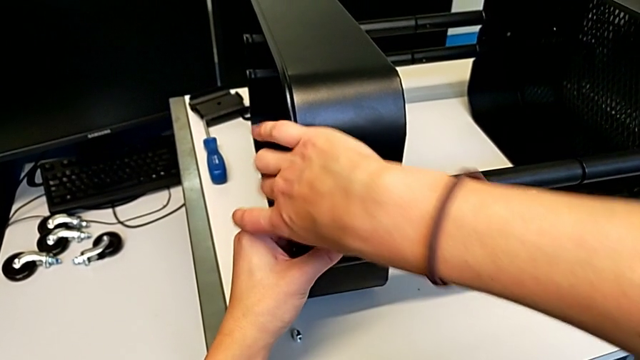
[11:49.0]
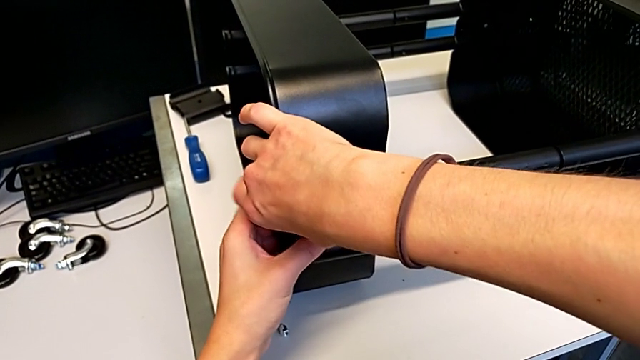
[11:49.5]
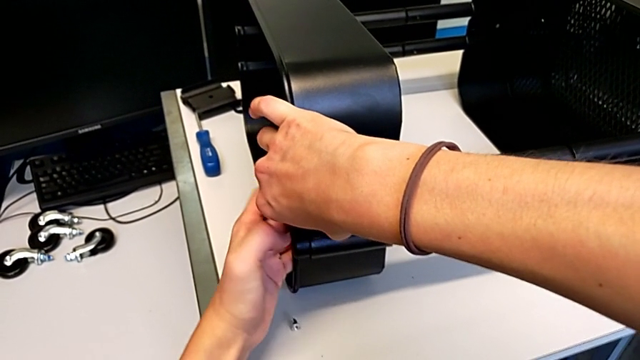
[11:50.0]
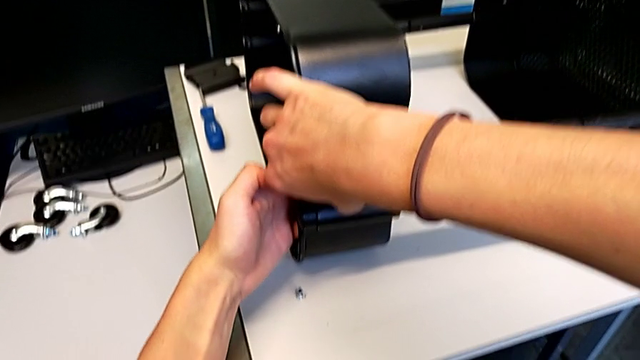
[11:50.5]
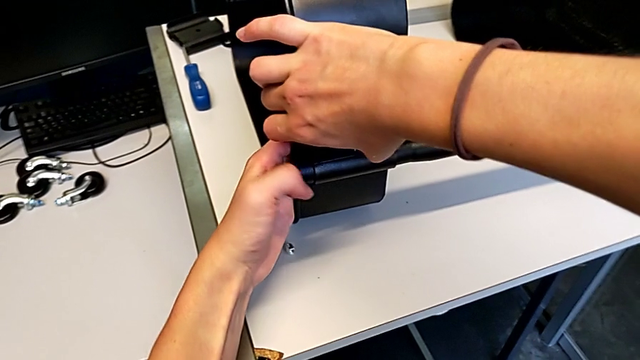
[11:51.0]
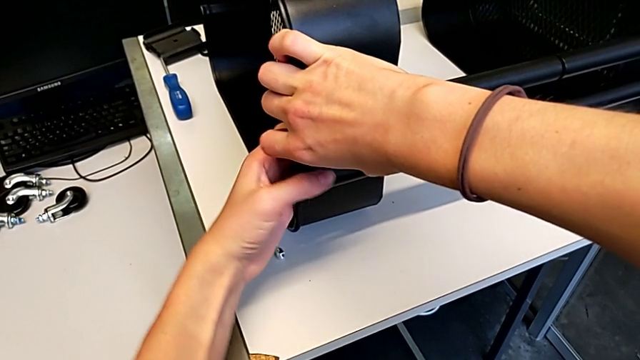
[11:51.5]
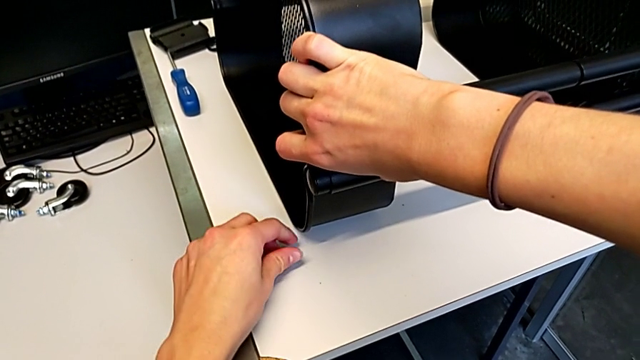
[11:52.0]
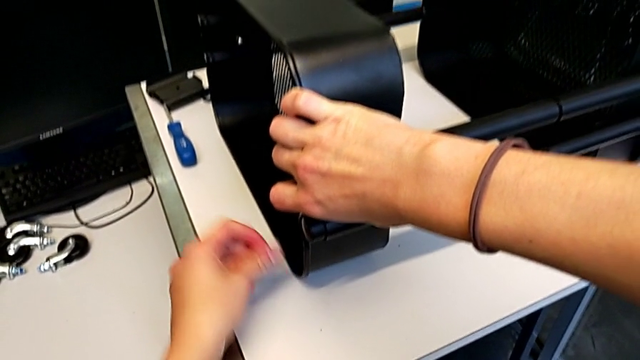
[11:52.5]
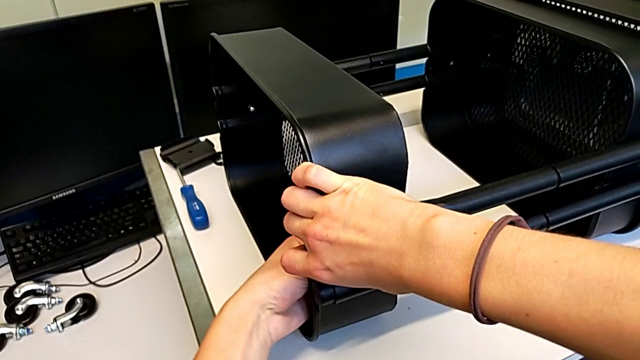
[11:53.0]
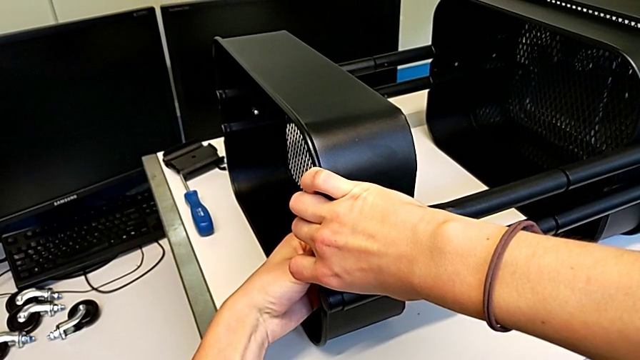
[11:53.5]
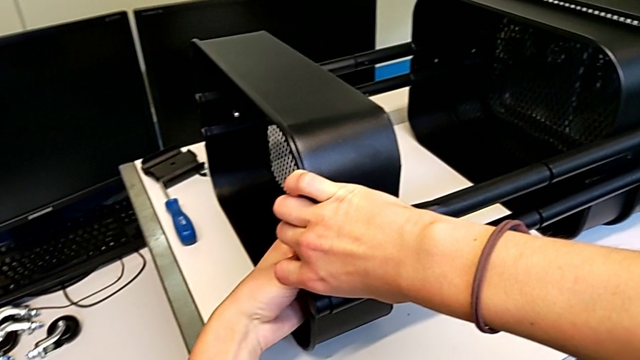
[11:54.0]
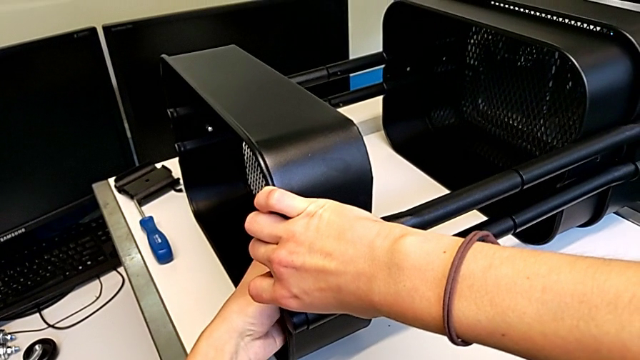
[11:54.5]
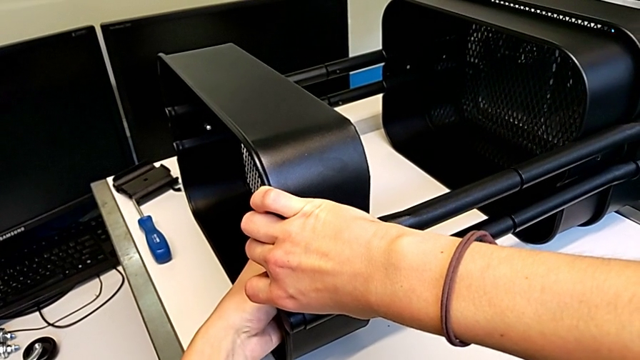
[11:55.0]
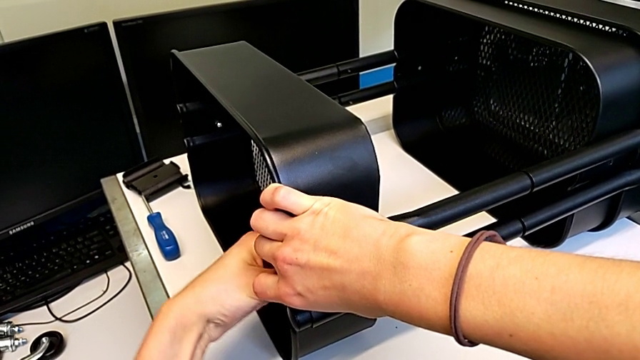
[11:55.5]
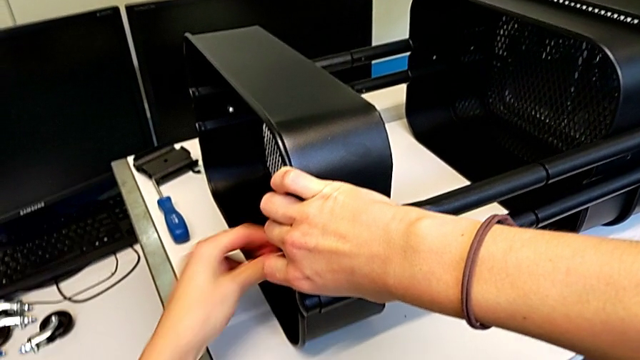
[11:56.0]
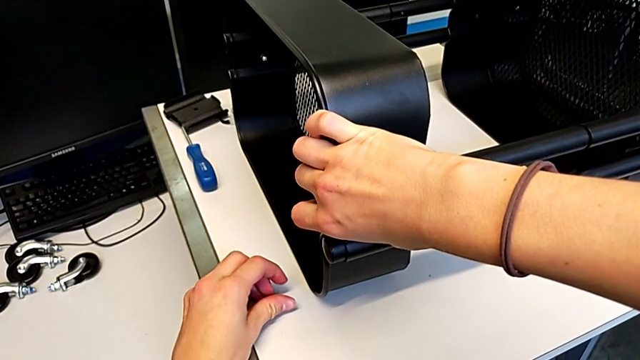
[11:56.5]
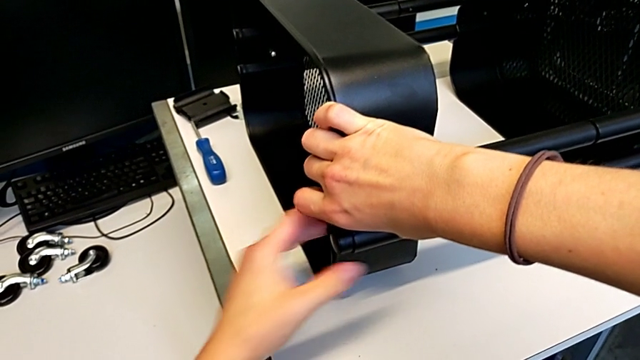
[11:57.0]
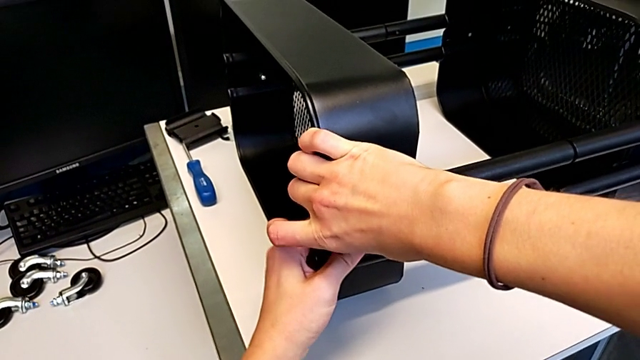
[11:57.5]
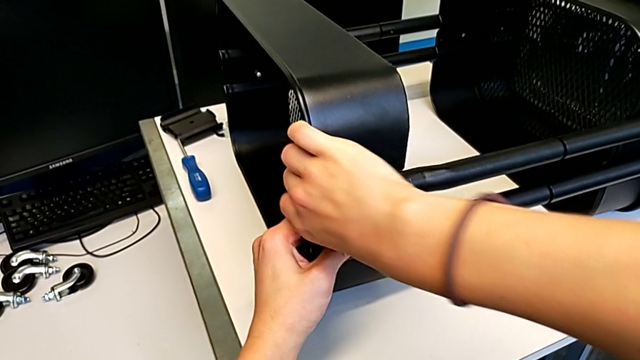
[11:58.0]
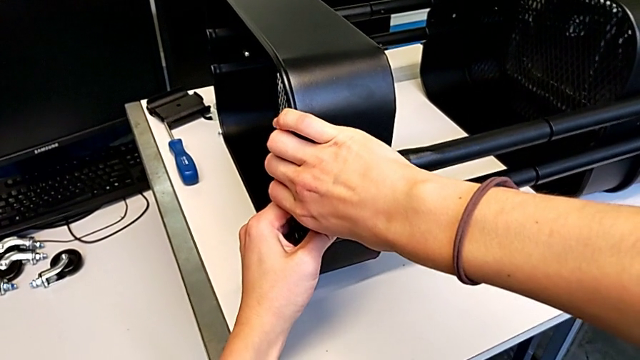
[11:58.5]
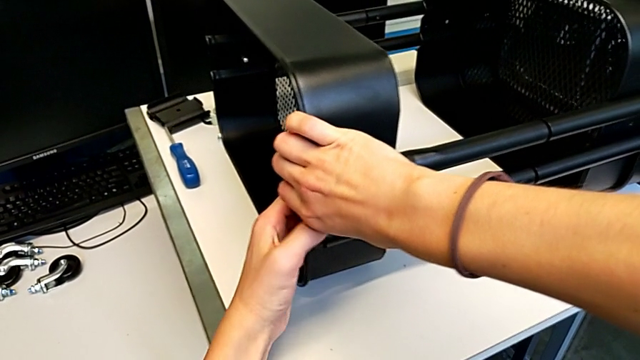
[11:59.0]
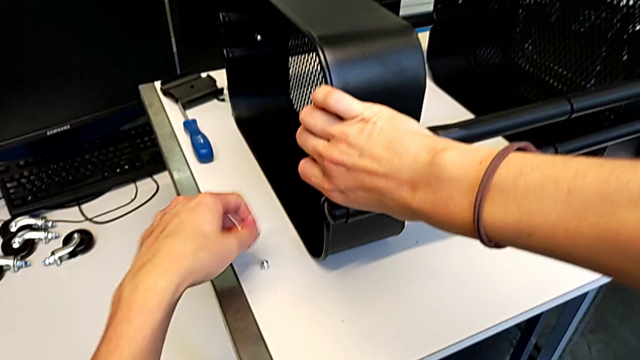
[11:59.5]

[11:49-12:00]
The camera wearer is assembling the second bracket in the top tray. They hold the bracket, grab the hexagon cap nut, insert it, place it, align the bolt and grab the hexagon cap nut.

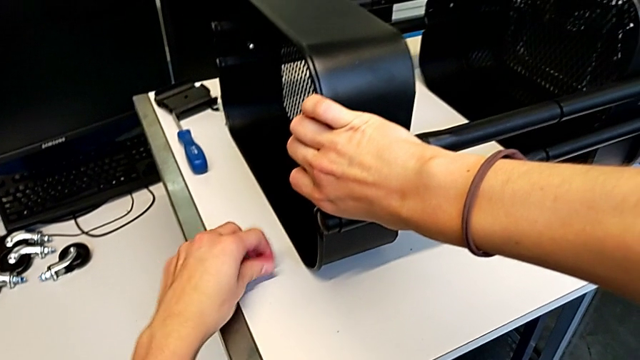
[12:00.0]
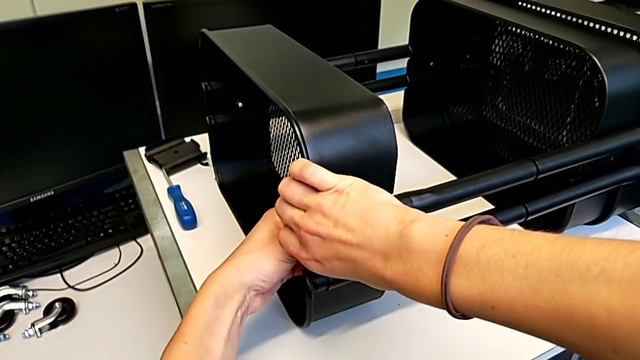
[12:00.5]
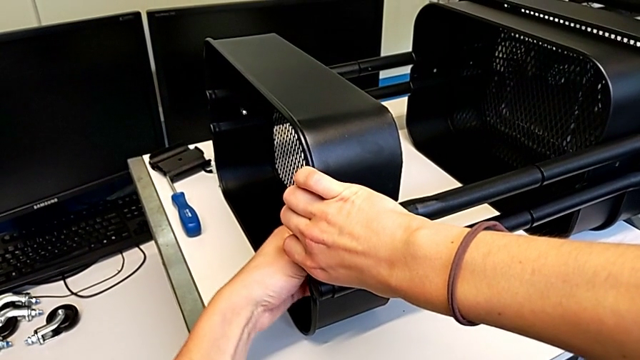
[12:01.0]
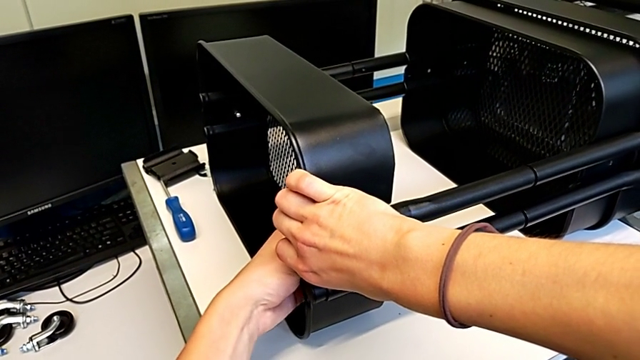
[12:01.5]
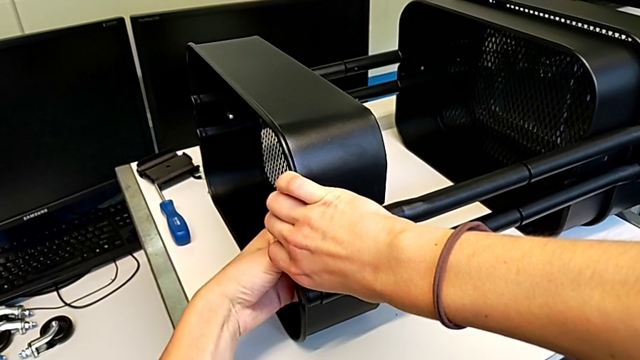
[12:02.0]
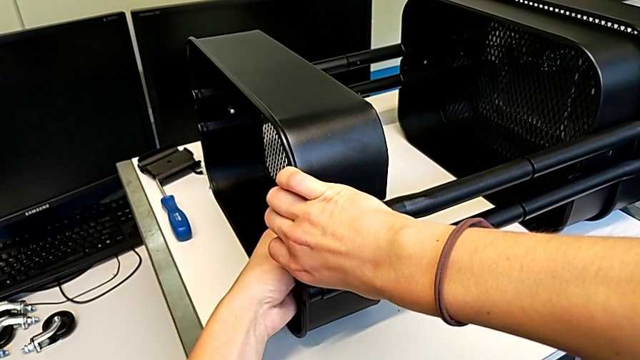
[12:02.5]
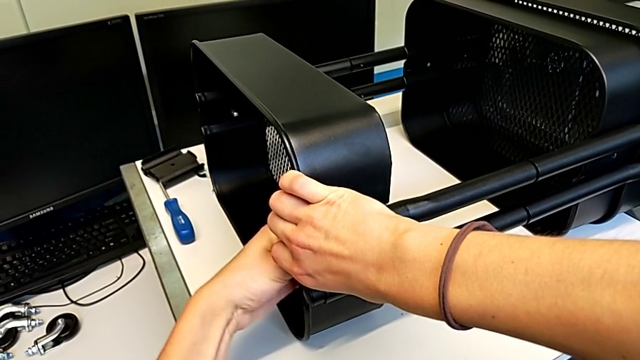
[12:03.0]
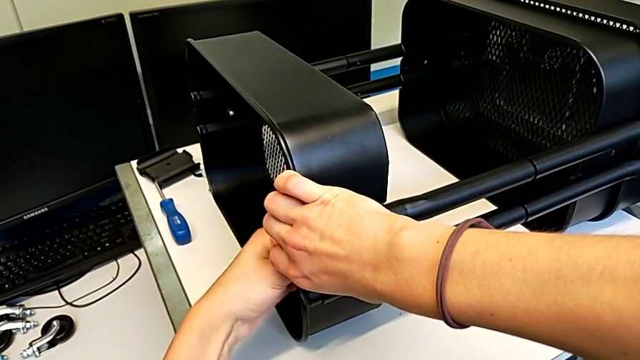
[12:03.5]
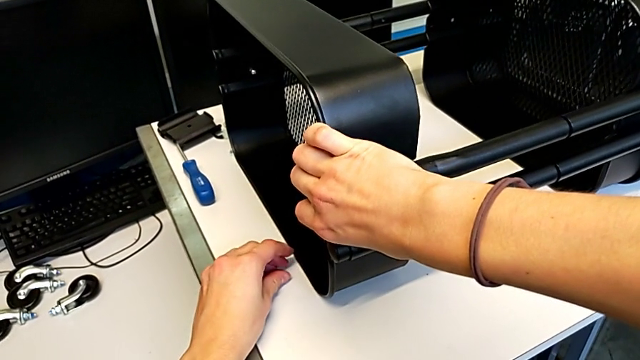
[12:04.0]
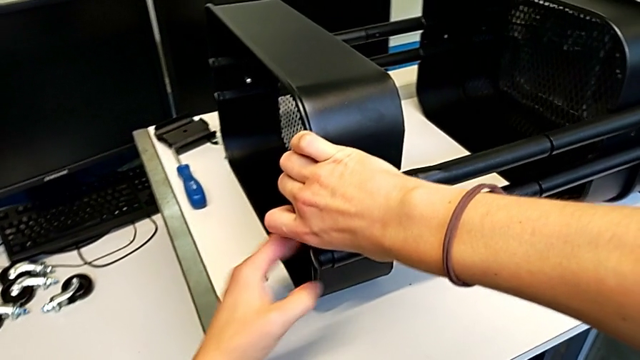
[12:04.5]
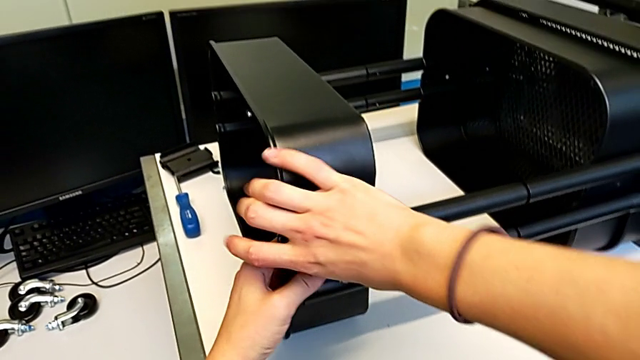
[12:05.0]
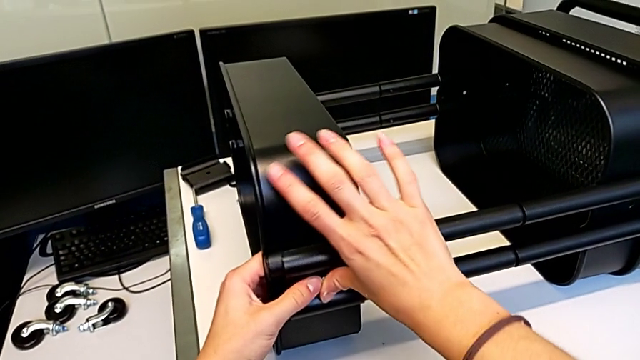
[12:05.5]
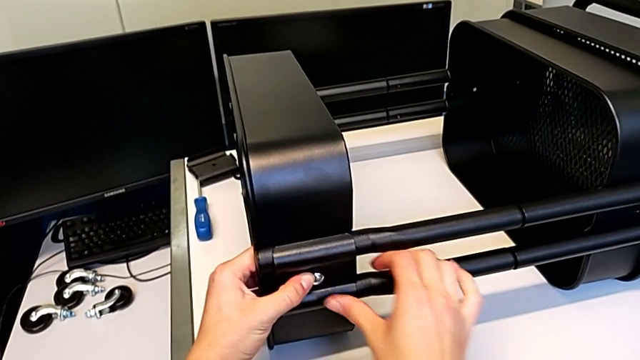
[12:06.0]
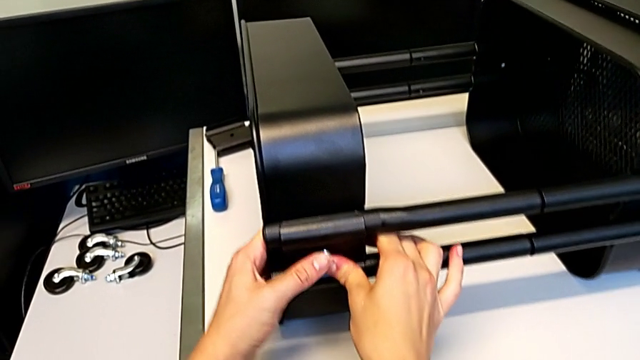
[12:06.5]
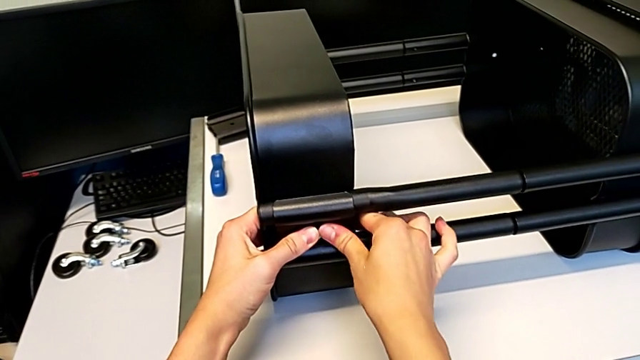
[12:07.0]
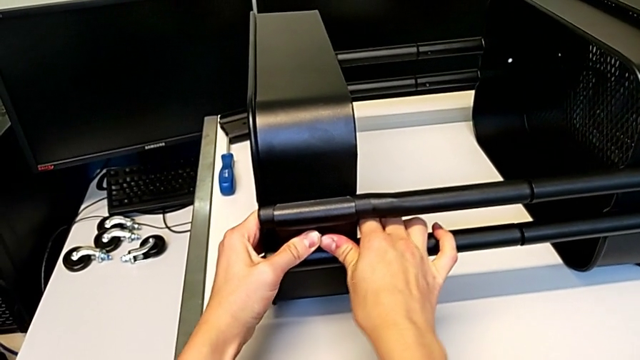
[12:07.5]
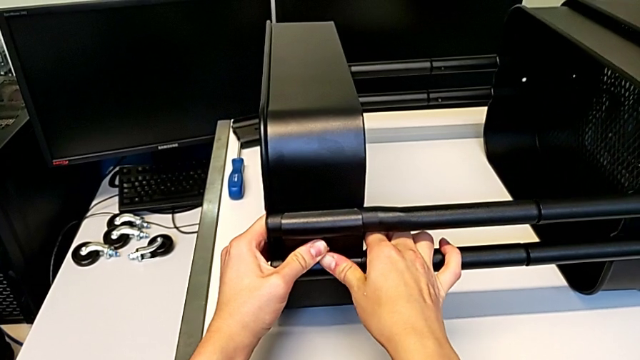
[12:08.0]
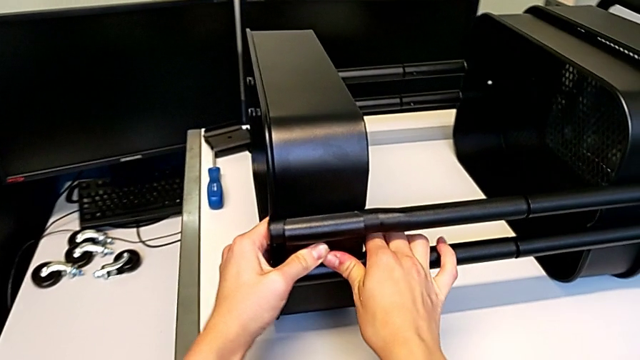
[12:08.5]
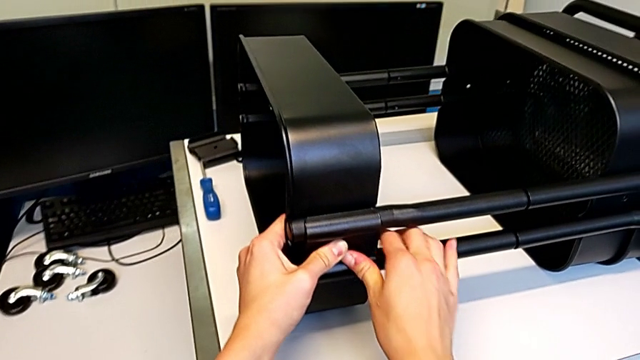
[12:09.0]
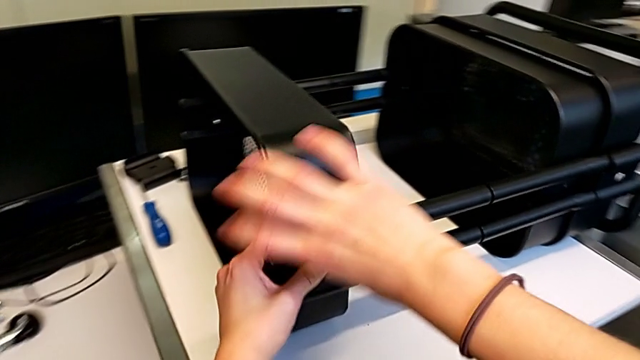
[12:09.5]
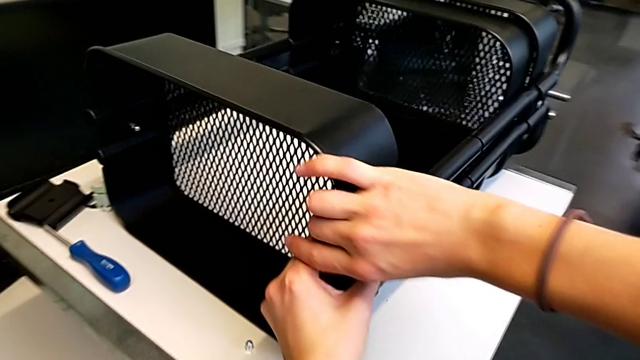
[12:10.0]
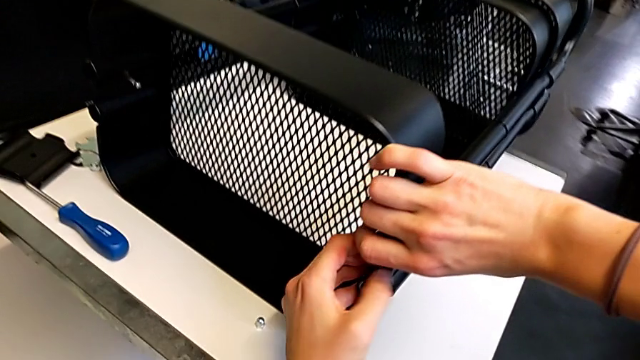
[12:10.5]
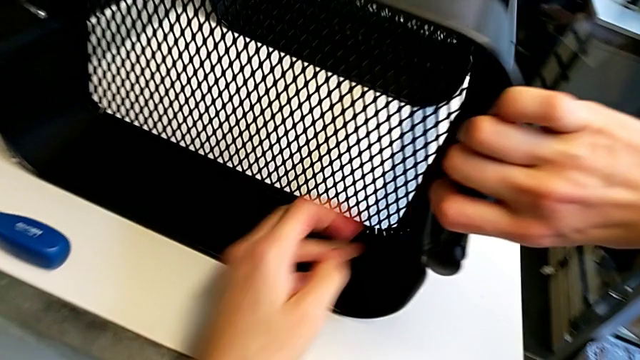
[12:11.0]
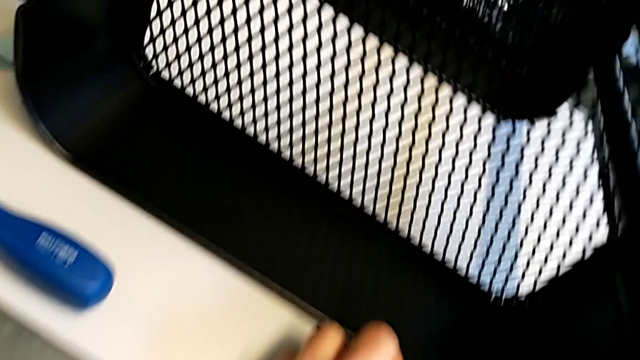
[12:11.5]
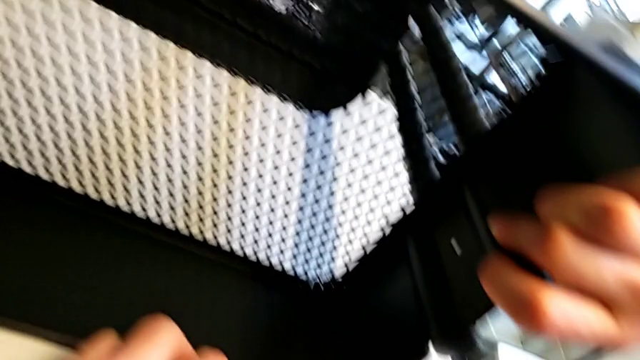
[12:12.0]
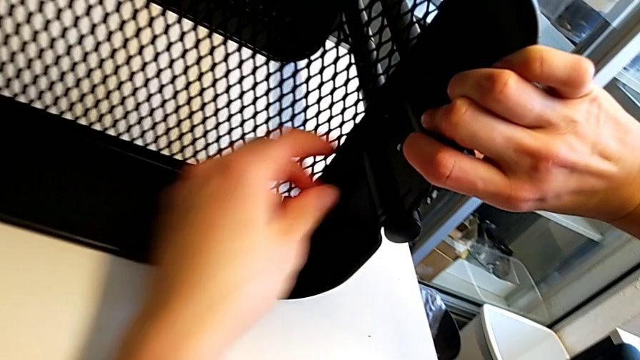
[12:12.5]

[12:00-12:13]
The camera wearer is assembling the second bracket in the top tray. They insert the hexagon cap nut, place it, press the bolt, grab the hexagon cap nut and insert it.
